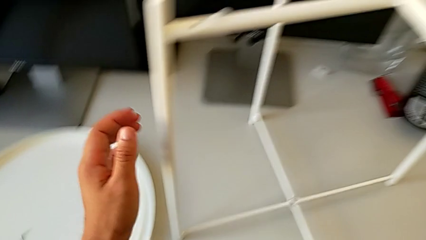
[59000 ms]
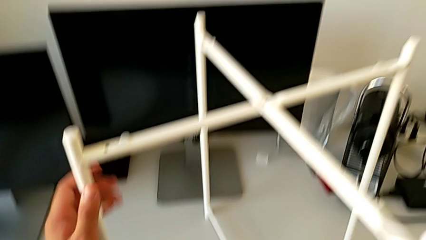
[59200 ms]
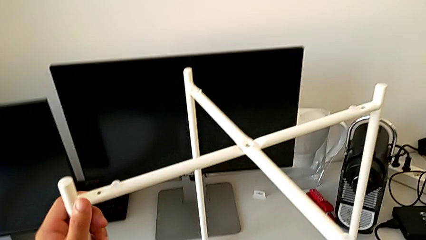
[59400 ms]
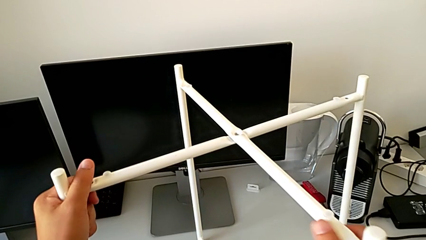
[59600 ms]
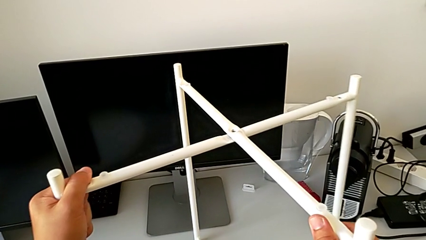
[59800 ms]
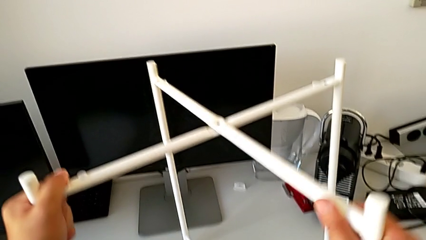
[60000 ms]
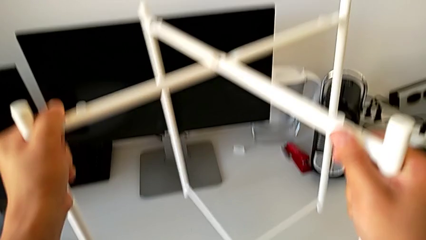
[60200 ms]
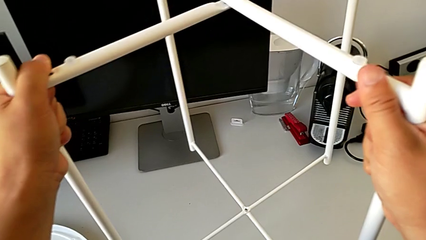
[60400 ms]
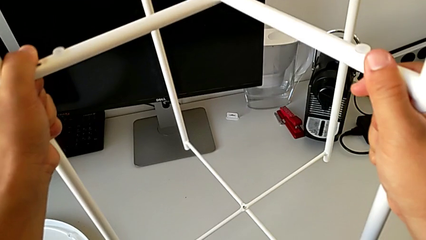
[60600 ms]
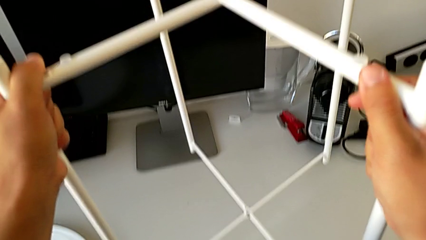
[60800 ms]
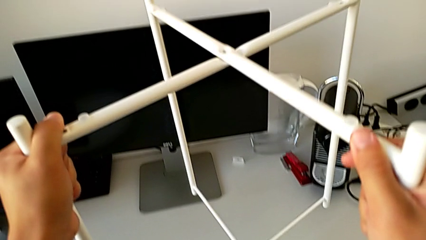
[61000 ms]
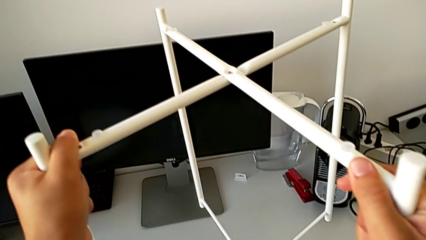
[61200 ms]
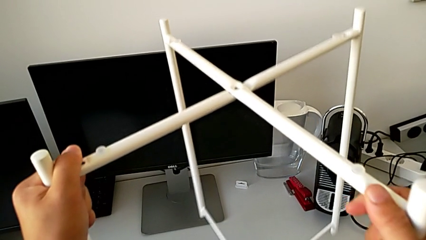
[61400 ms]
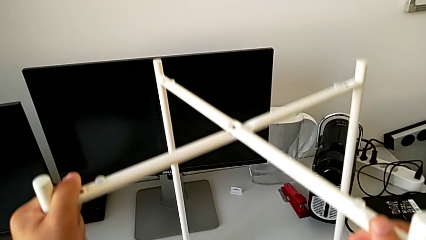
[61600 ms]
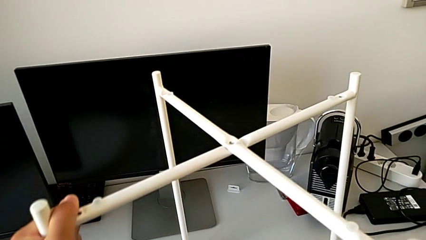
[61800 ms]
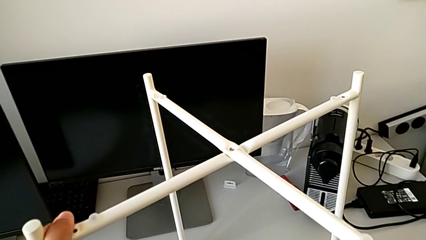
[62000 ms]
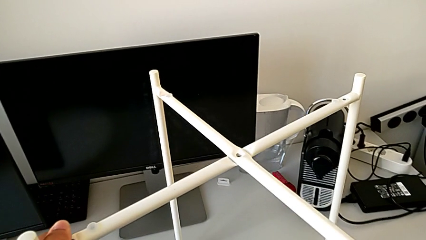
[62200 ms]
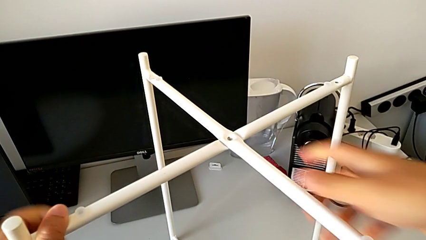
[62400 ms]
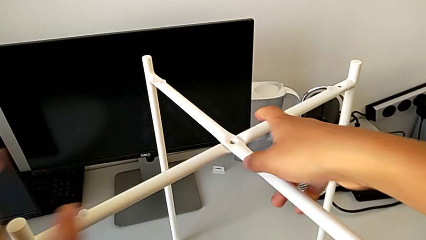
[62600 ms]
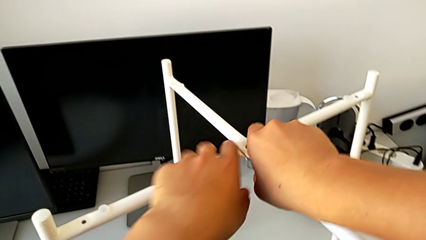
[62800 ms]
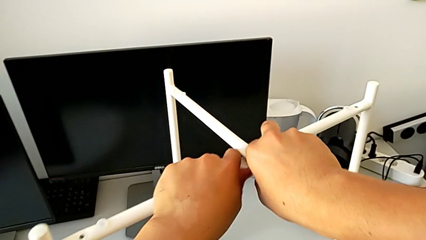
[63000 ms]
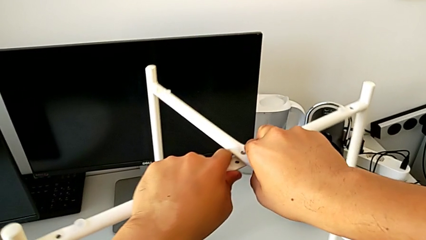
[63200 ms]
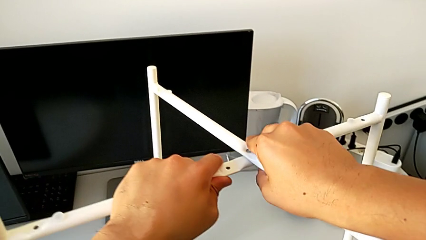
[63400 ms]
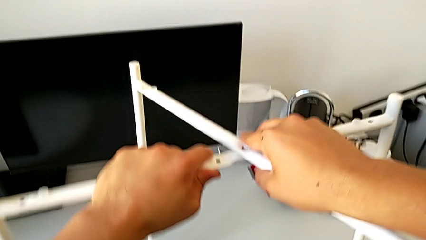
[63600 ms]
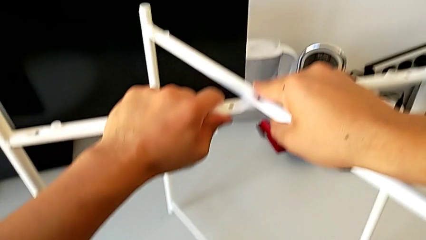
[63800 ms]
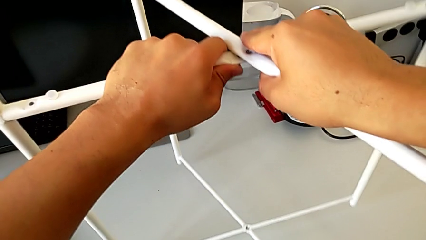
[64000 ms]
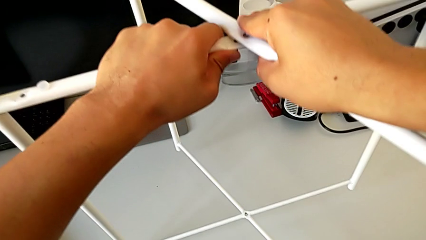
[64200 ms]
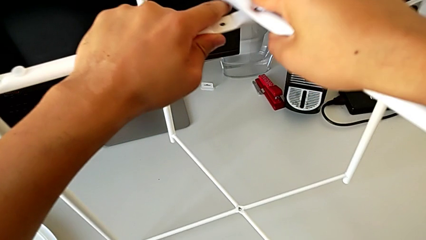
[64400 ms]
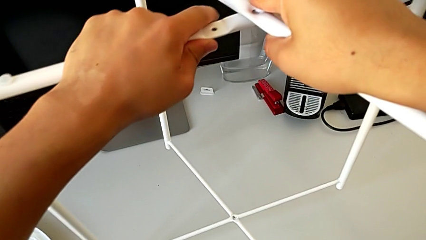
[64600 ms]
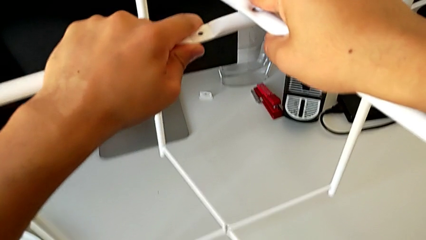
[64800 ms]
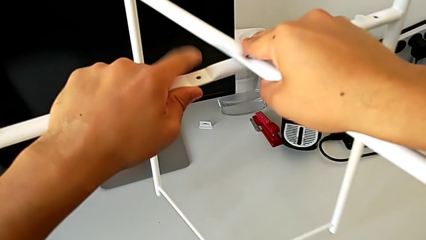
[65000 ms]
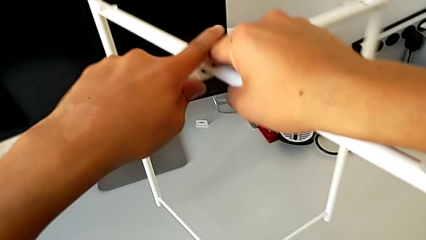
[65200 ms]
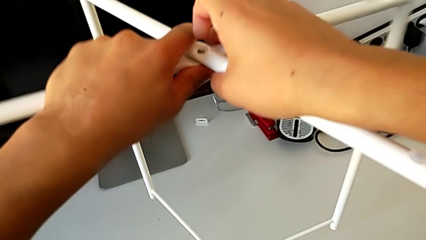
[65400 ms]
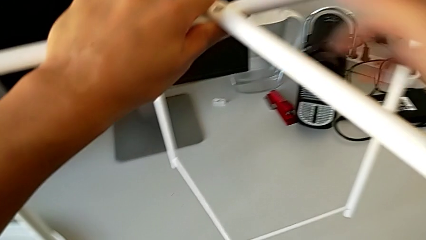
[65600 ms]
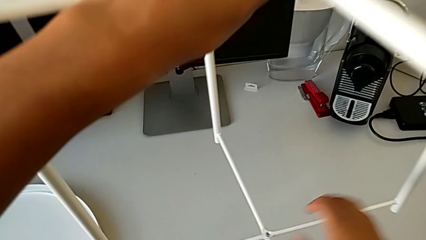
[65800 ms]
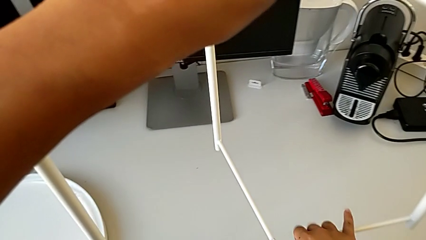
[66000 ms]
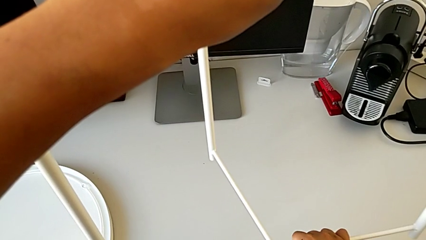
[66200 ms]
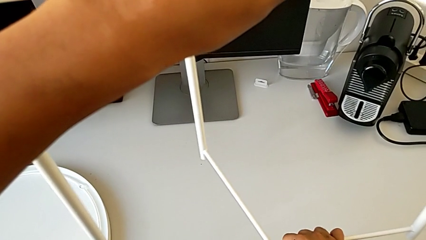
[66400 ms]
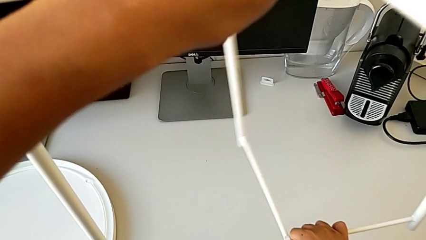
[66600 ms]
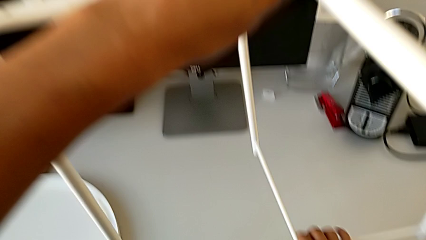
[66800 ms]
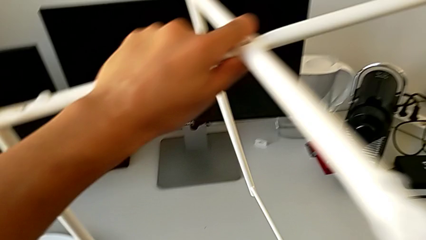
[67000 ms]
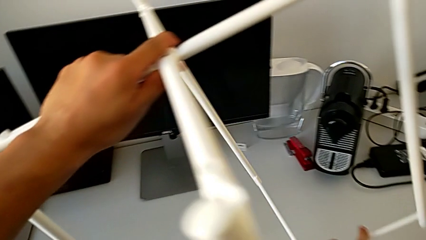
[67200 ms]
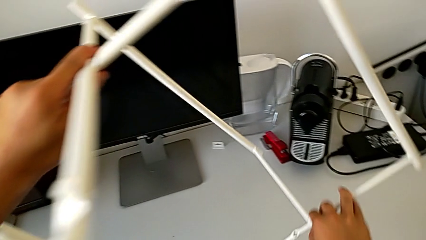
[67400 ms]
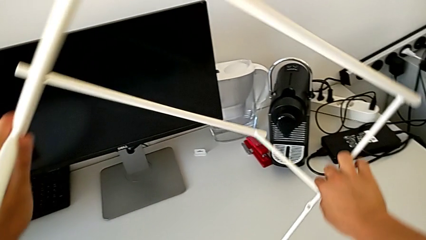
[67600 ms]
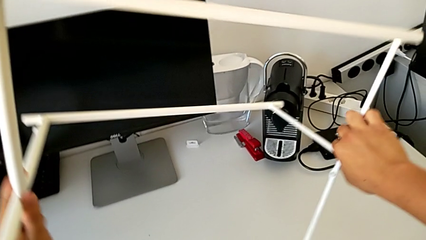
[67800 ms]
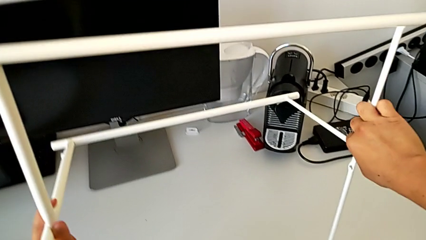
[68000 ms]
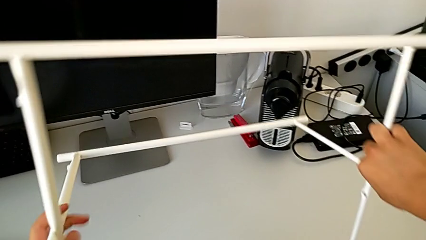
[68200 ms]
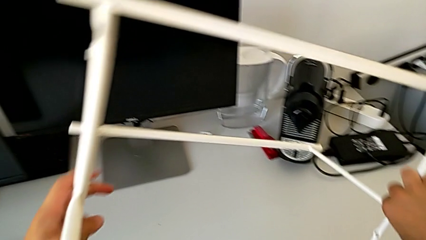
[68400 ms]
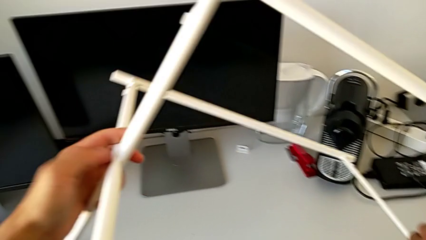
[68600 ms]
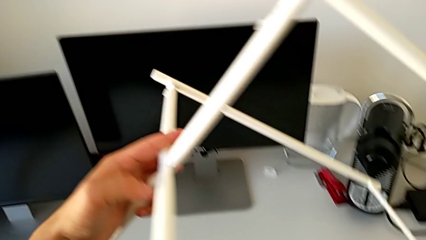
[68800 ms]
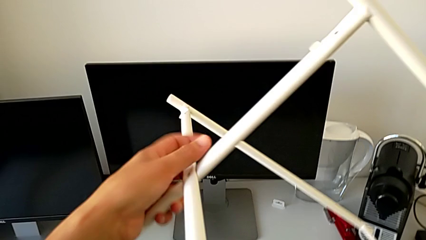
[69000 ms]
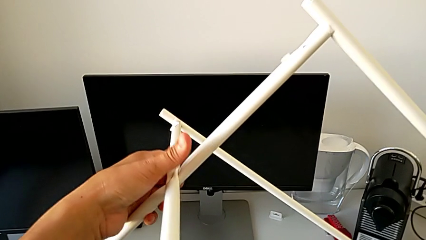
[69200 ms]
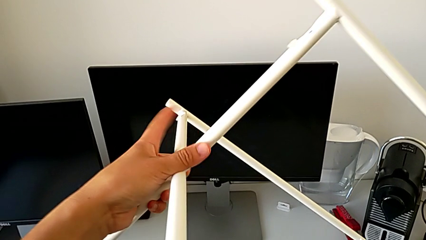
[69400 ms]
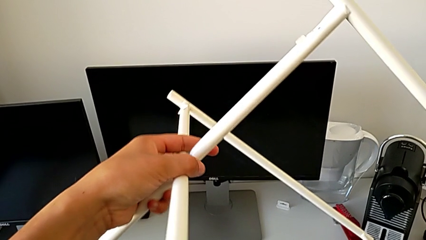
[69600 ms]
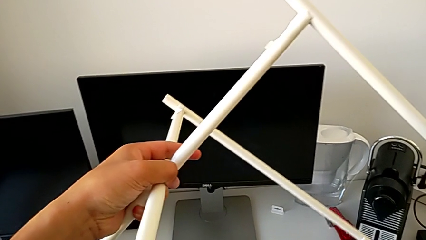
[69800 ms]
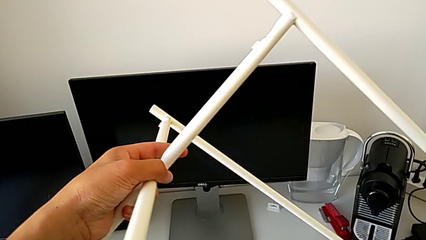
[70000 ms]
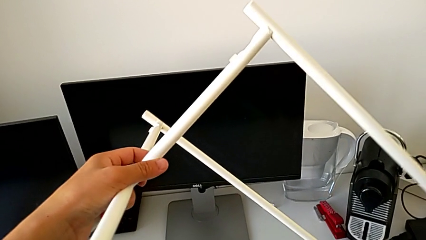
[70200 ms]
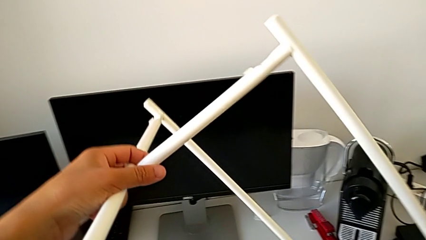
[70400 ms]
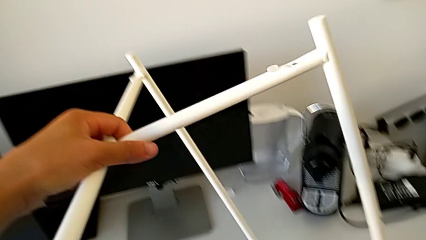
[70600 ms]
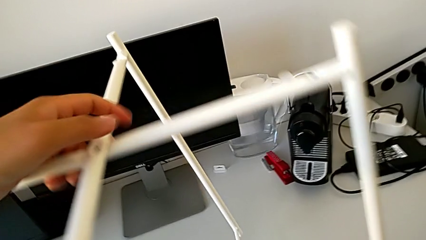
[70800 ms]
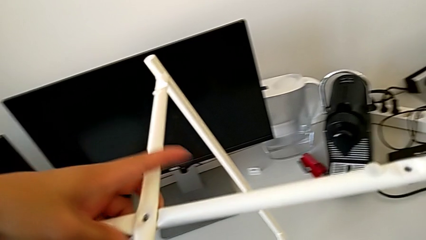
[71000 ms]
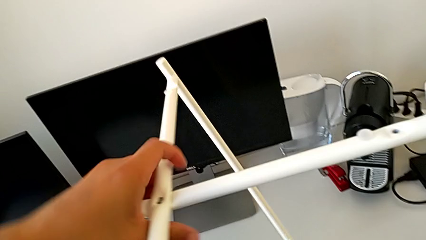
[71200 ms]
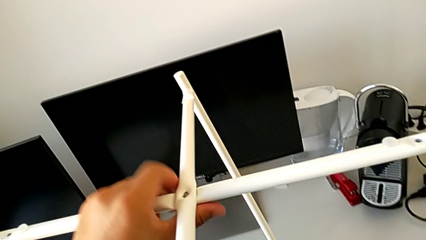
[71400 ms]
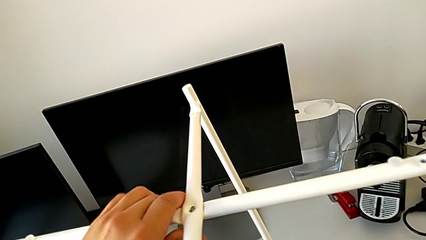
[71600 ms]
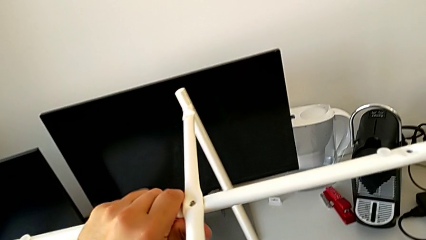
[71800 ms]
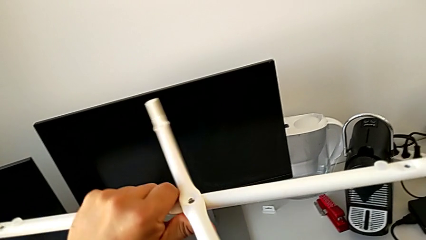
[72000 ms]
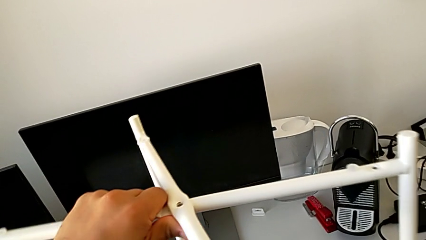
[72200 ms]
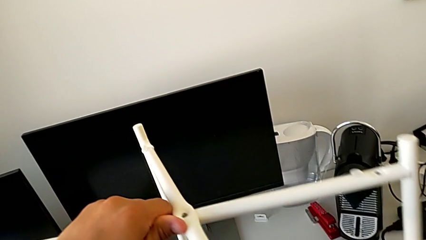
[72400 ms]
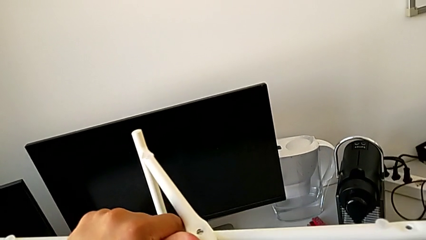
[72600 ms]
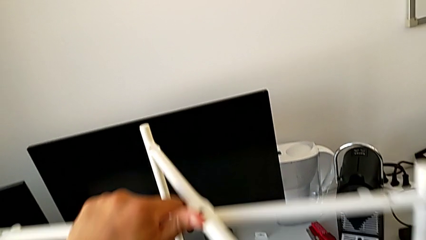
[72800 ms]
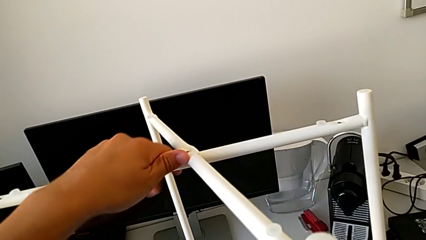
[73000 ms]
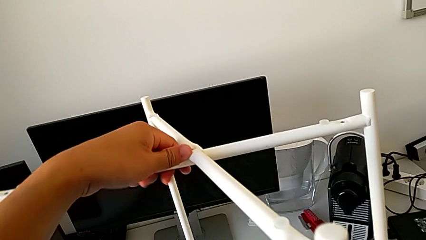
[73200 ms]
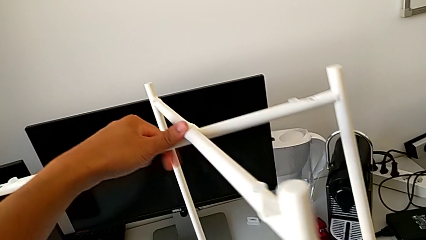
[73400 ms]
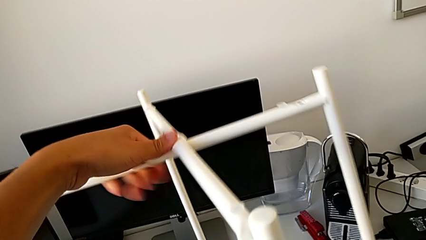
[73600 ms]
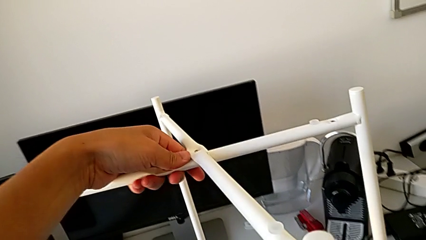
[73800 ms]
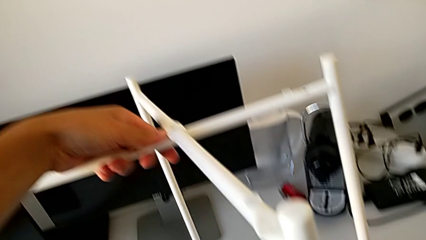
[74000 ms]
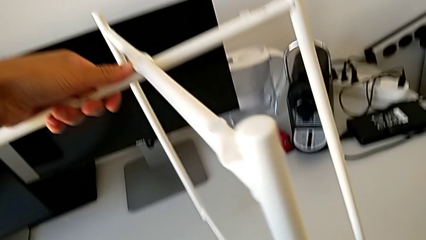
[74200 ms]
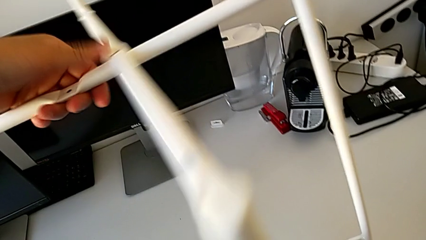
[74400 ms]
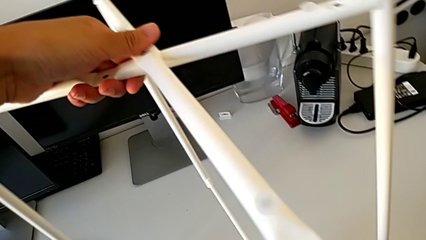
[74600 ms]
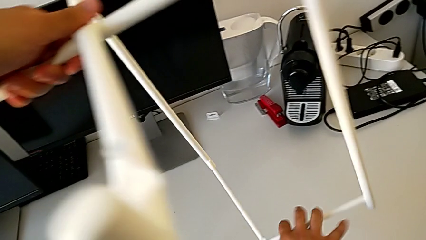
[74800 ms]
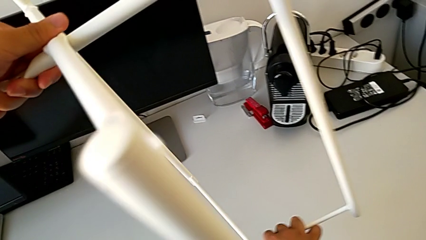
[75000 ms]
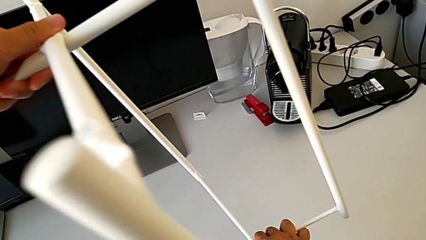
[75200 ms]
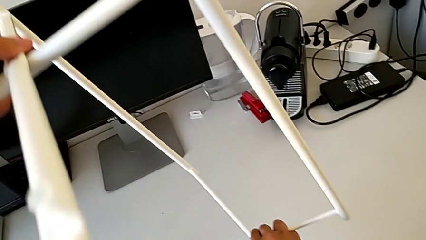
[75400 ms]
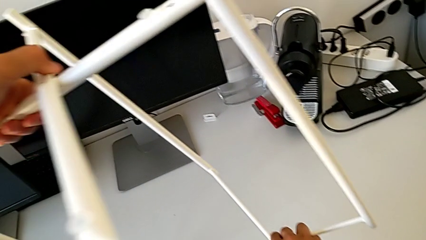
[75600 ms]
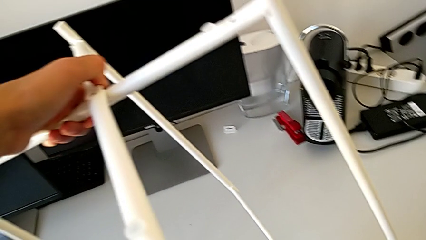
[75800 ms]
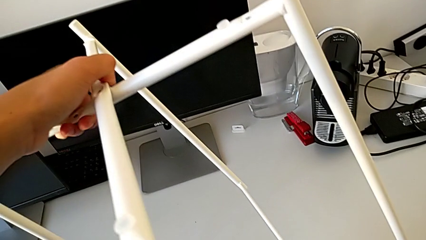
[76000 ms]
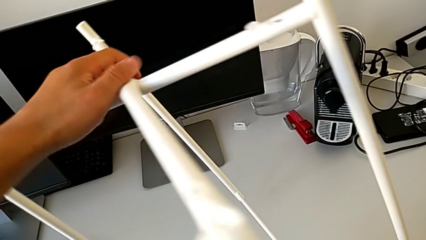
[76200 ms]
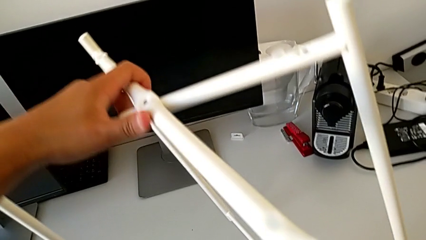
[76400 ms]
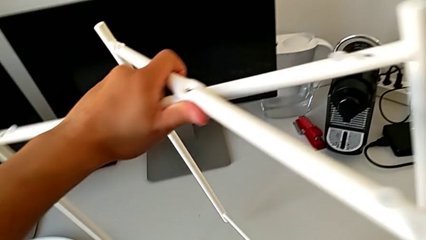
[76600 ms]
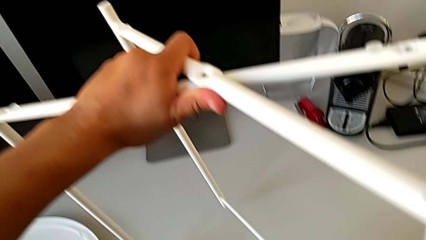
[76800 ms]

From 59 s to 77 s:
The camera wearer is failing to disassemble the legs. They grab the leg, lift it and place it. They wrongly disassemble it, rotate it and disassemble it.
